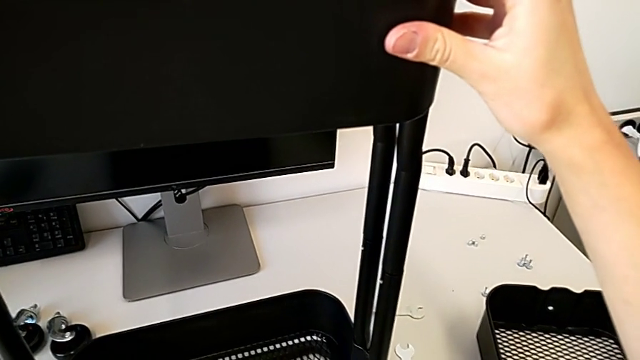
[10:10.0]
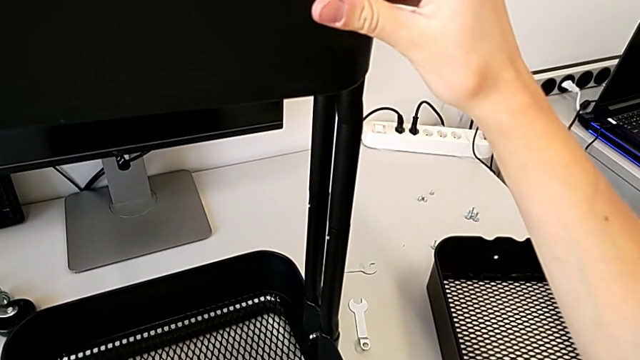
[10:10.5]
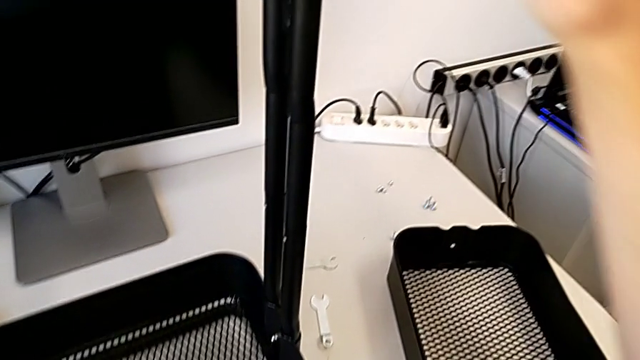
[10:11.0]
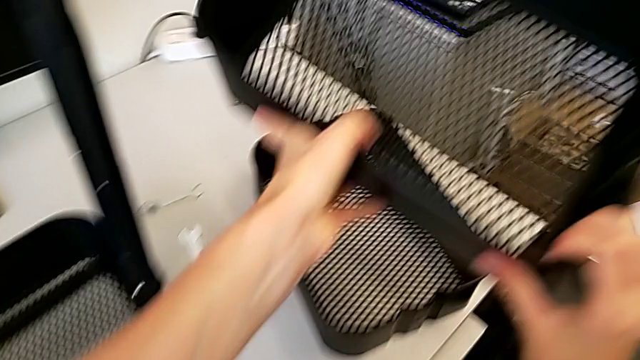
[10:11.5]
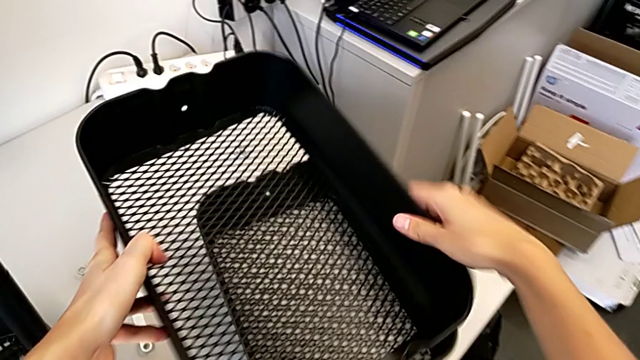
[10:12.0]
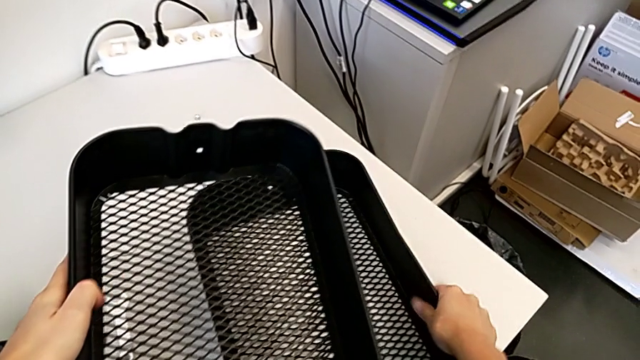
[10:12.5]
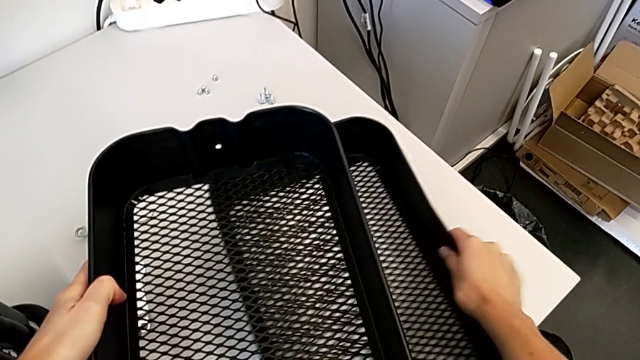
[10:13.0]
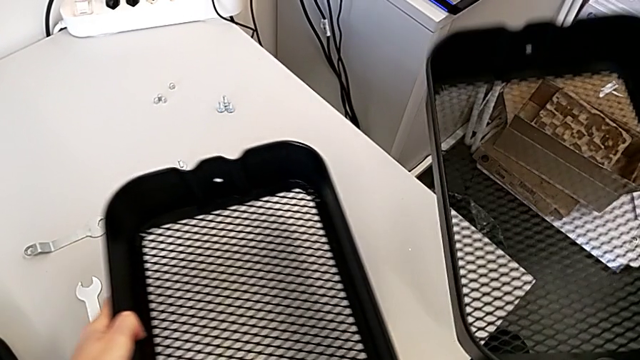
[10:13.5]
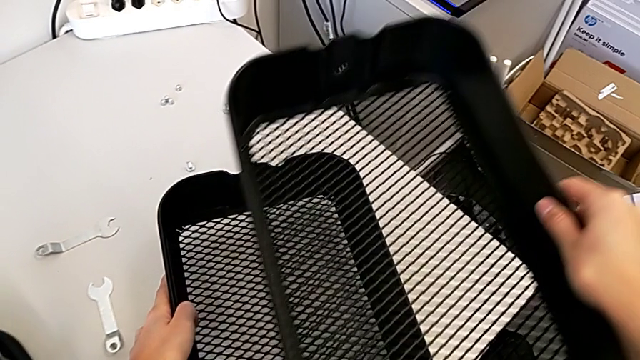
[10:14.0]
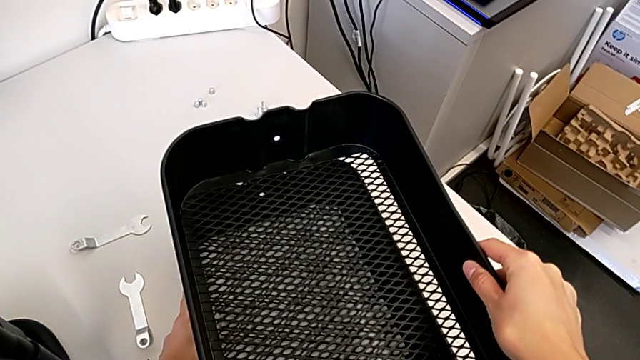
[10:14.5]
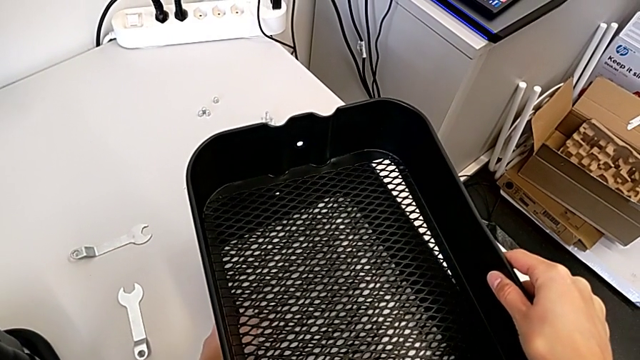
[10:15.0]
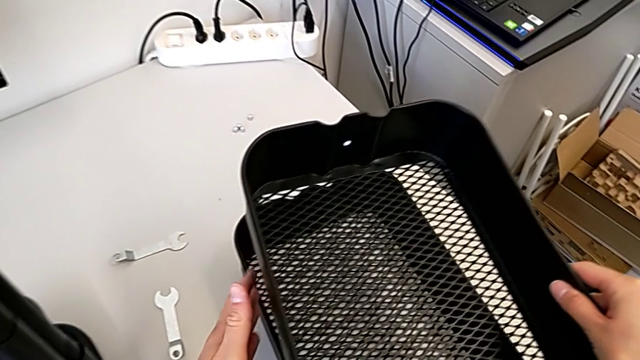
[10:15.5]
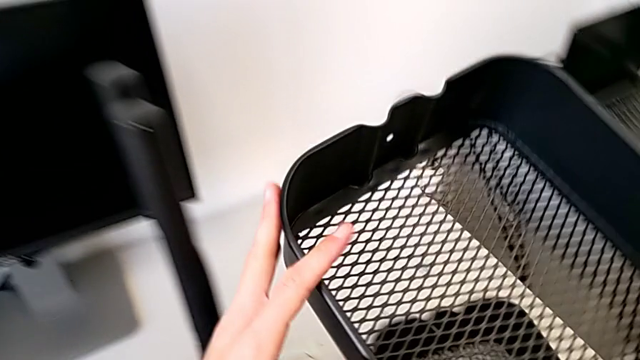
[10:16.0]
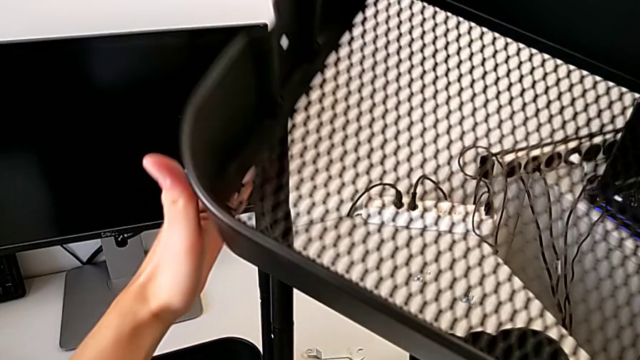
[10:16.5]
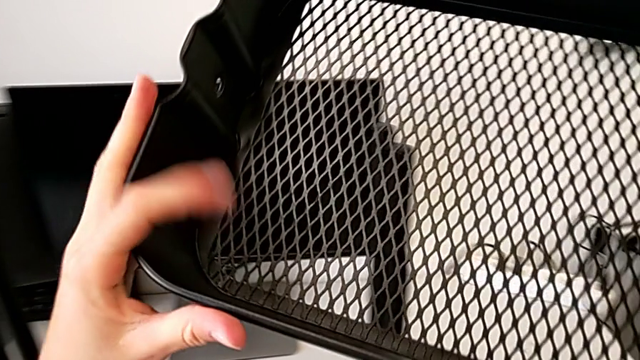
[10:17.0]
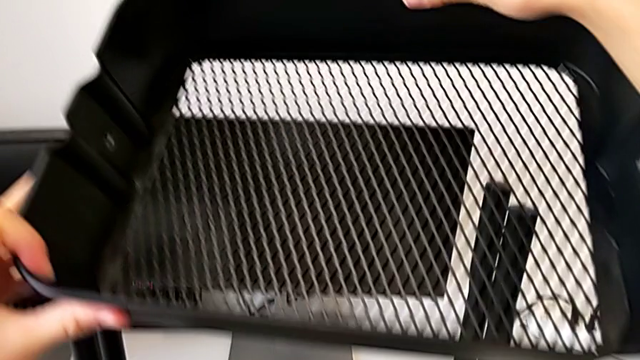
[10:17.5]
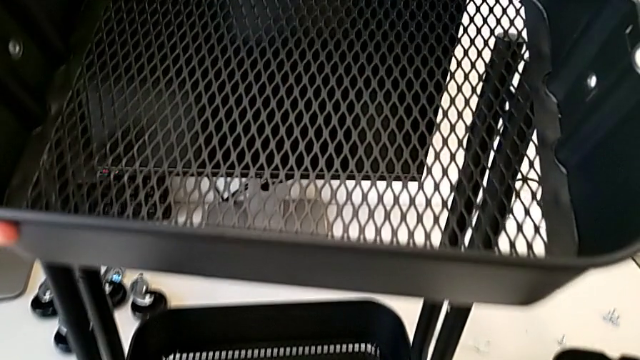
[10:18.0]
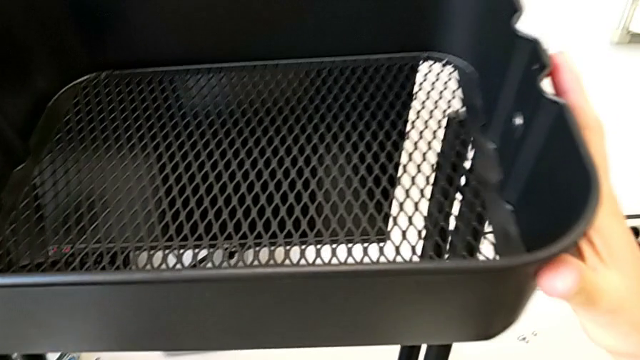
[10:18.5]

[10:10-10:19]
The camera wearer is placing the middle tray on top of the bottom tray. They place the grid tray, lift it and begin to insert it.

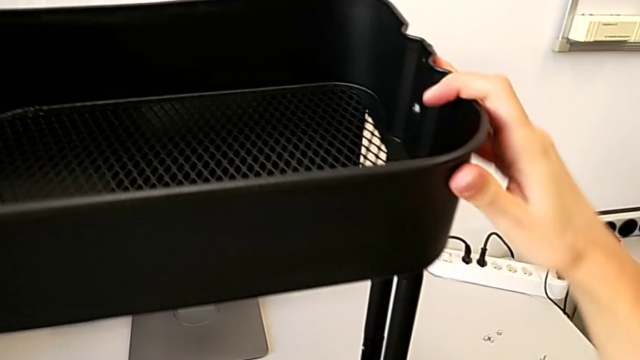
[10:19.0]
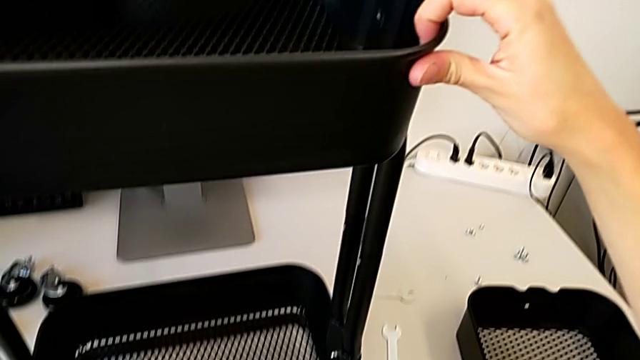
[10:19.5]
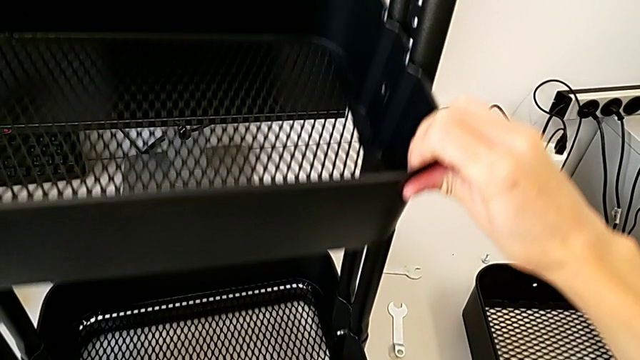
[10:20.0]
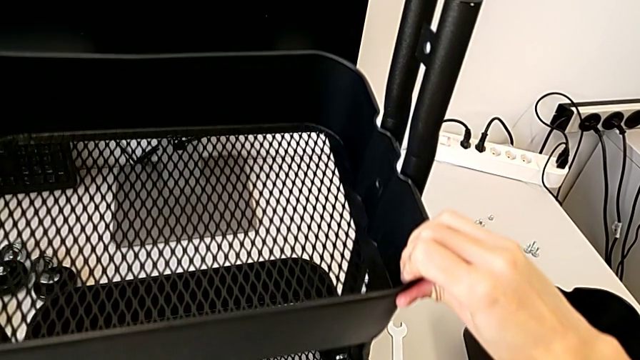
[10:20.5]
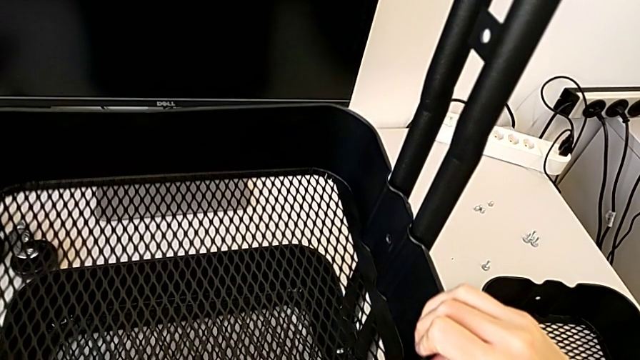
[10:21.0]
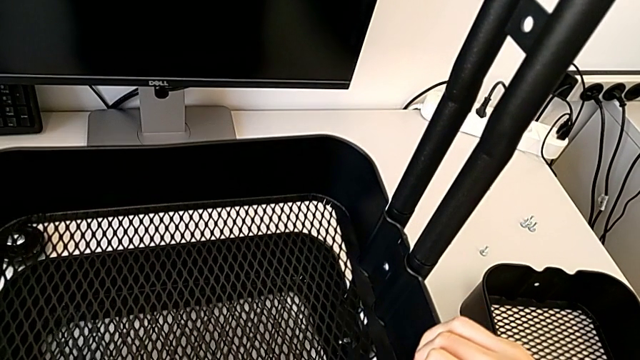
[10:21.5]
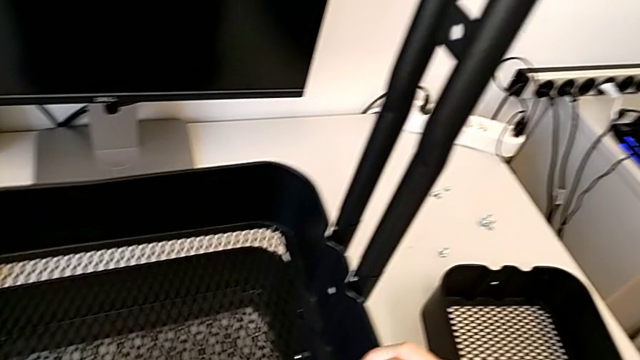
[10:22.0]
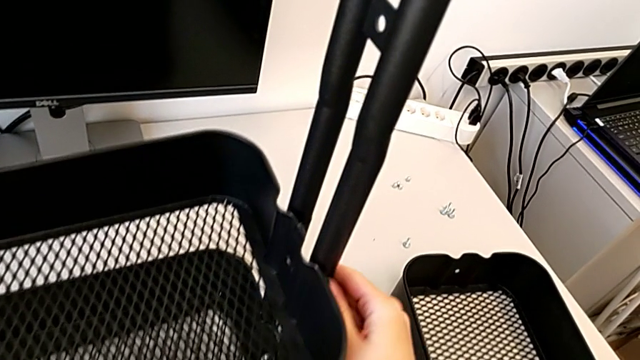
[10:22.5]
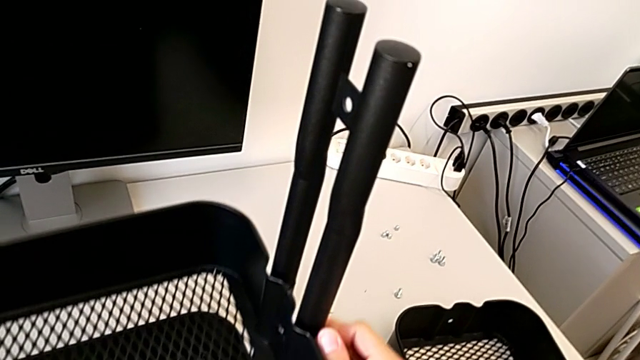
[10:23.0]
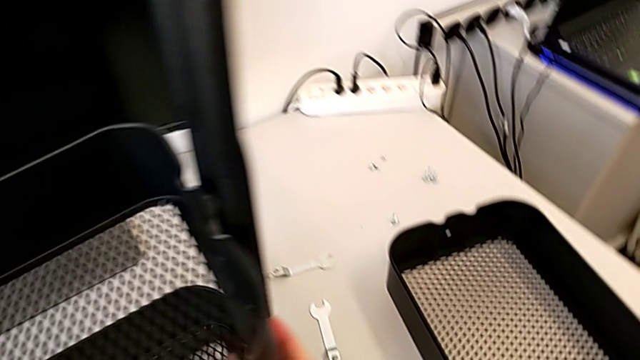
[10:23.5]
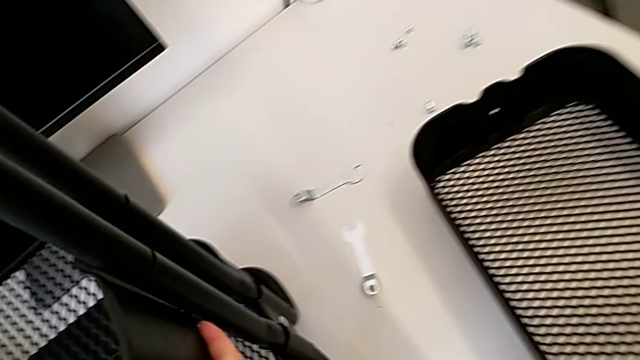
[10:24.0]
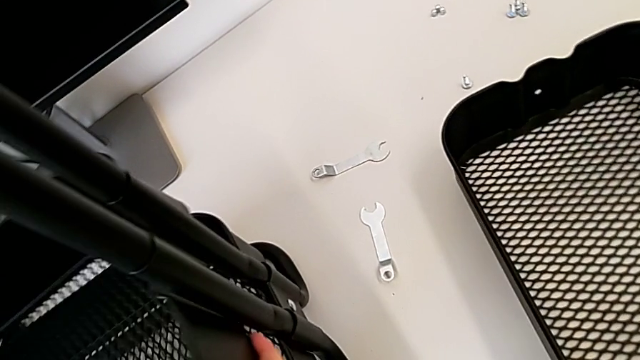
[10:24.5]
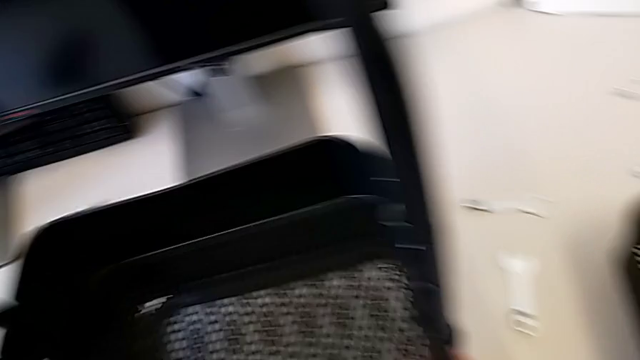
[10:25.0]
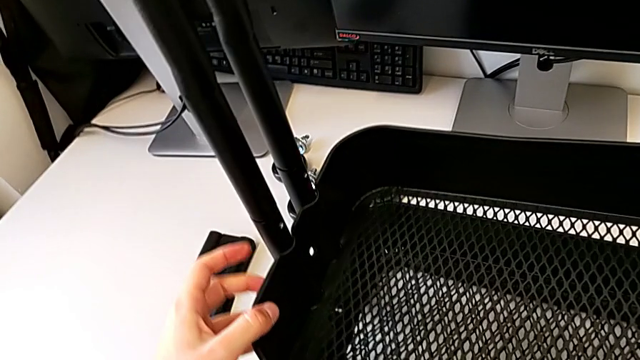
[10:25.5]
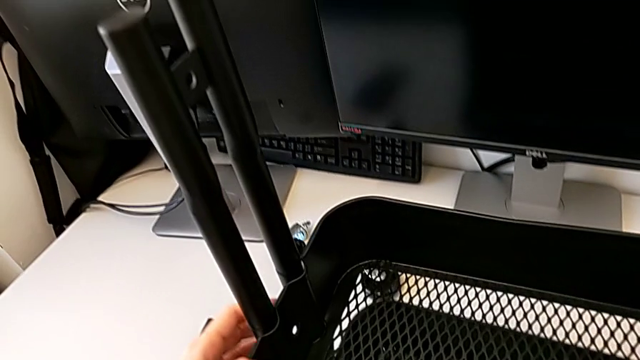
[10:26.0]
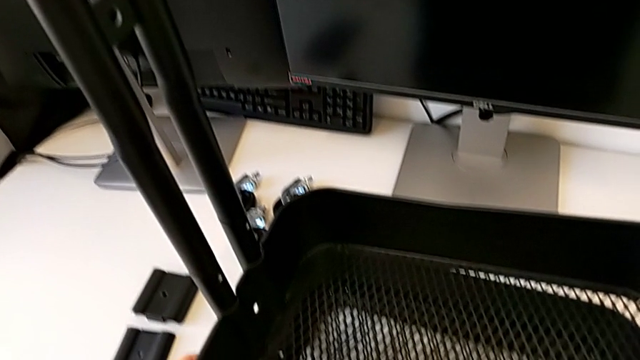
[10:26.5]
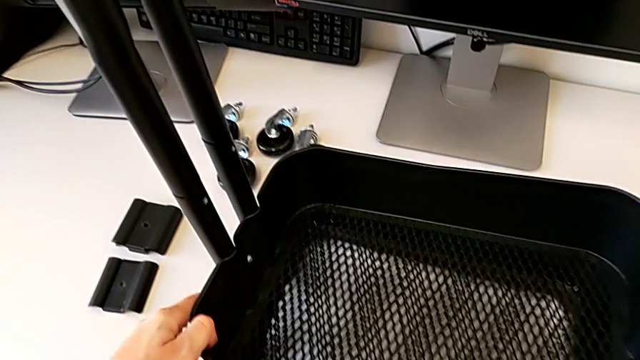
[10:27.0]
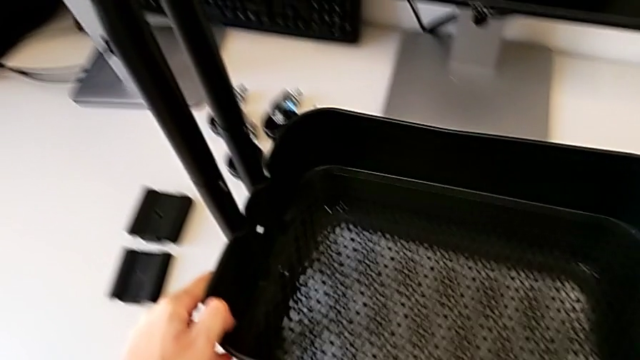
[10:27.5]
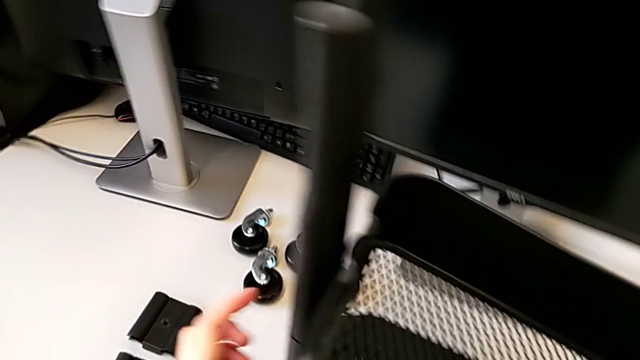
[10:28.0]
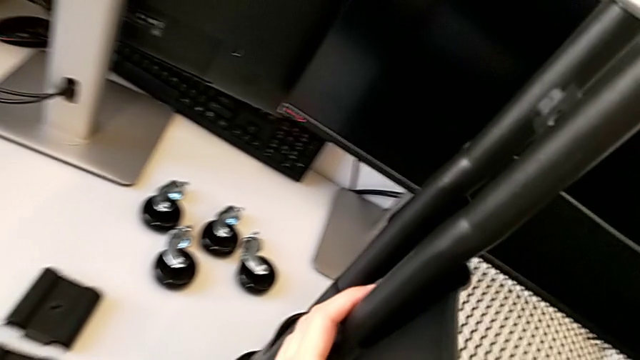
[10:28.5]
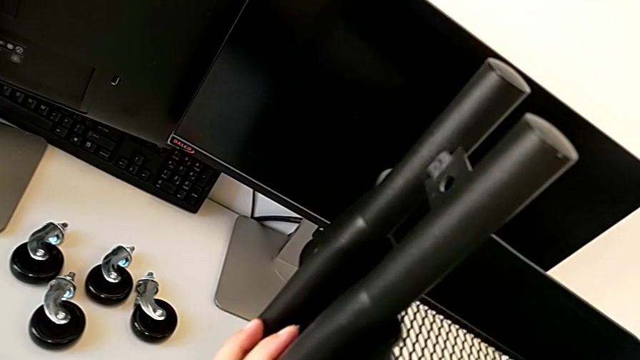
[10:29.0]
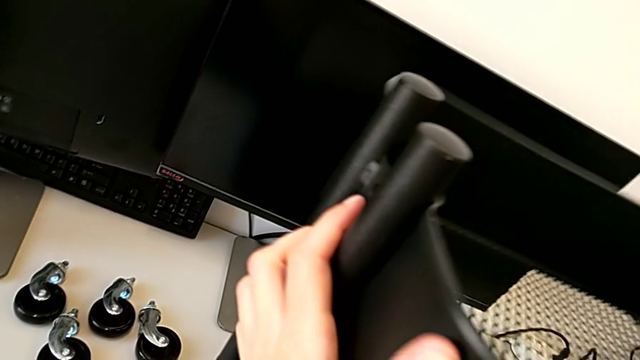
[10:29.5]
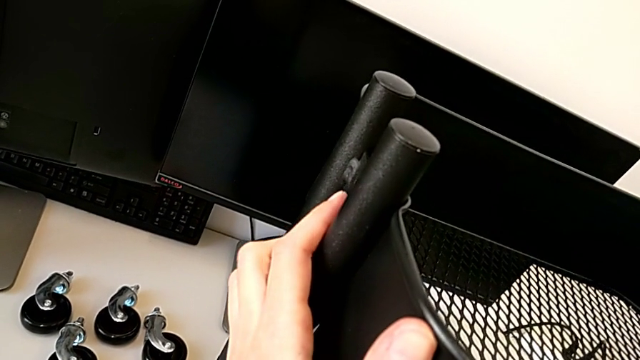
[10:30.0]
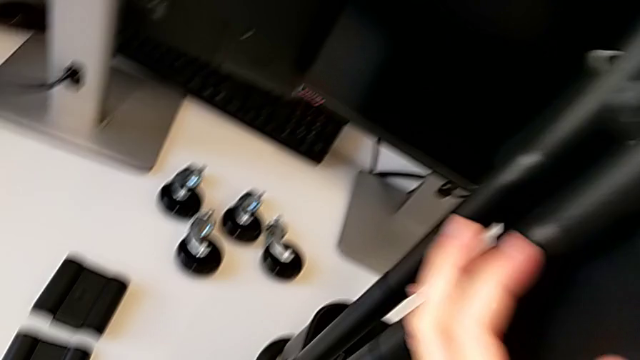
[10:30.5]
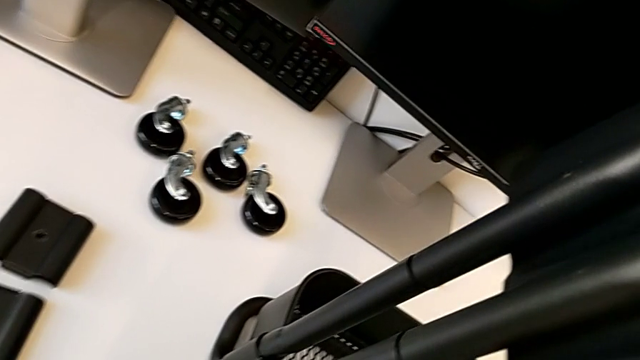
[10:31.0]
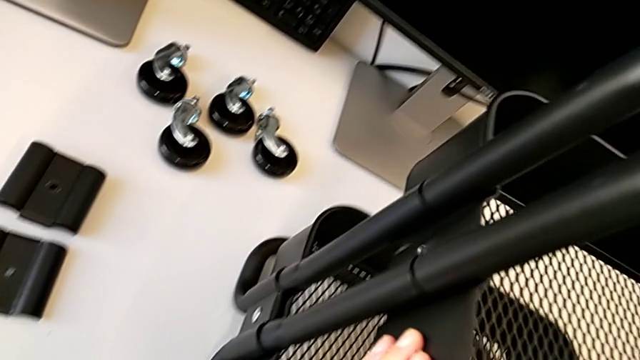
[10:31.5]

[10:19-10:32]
The camera wearer is placing the middle tray on top of the bottom tray. They keep inserting the grid tray and begin to align the middle grid tray.
